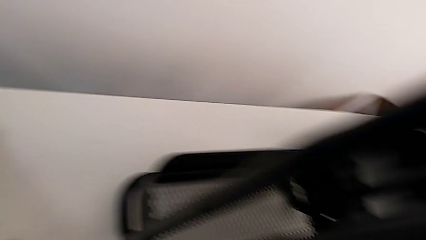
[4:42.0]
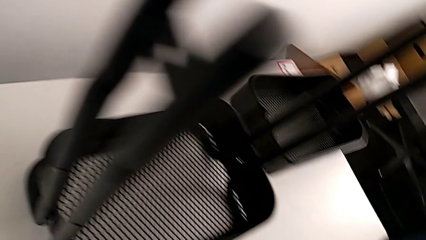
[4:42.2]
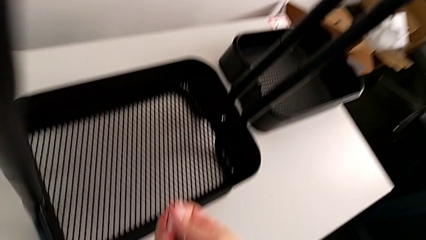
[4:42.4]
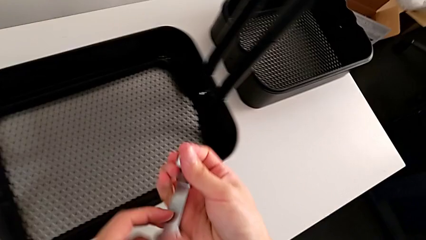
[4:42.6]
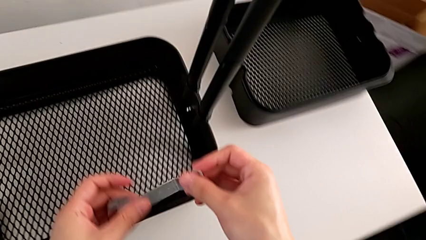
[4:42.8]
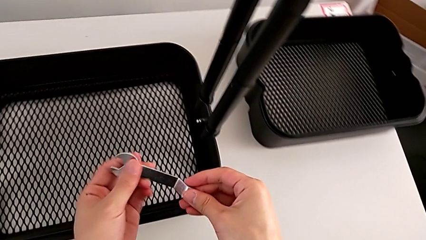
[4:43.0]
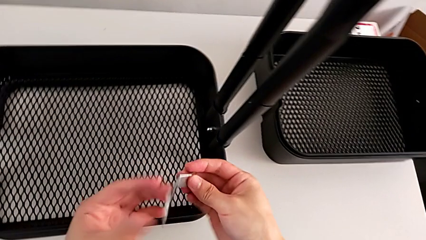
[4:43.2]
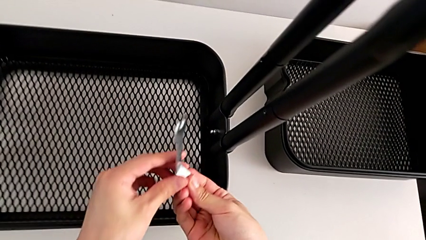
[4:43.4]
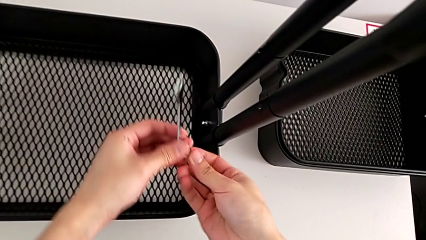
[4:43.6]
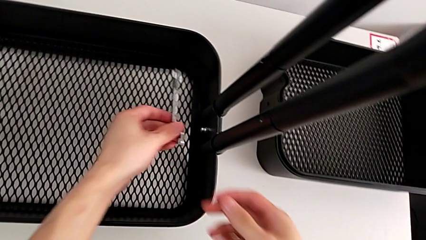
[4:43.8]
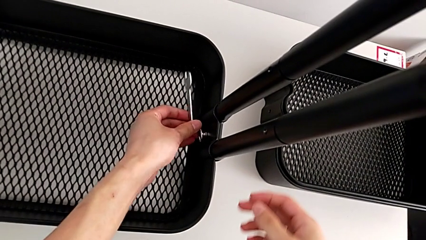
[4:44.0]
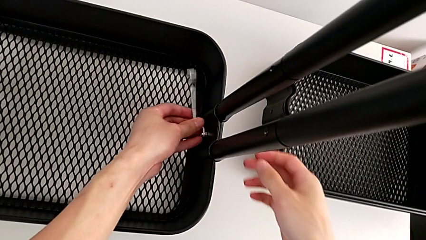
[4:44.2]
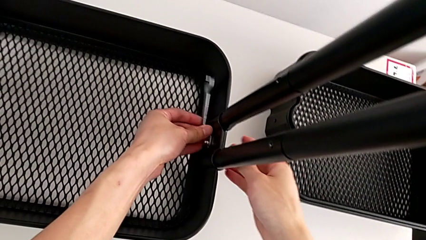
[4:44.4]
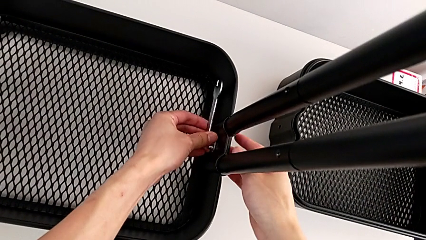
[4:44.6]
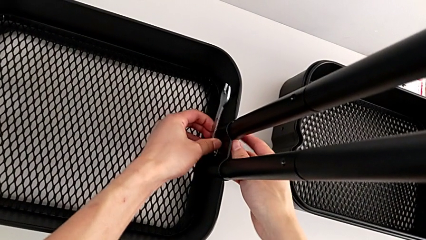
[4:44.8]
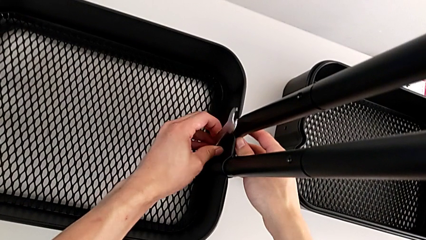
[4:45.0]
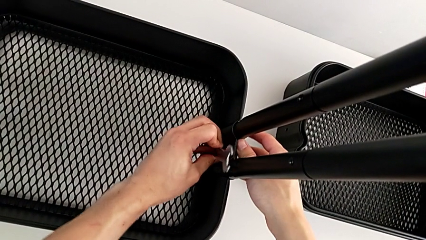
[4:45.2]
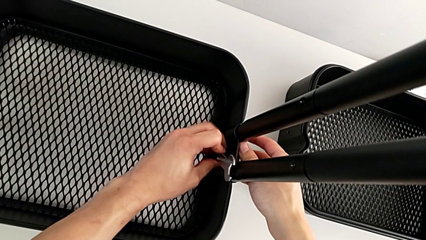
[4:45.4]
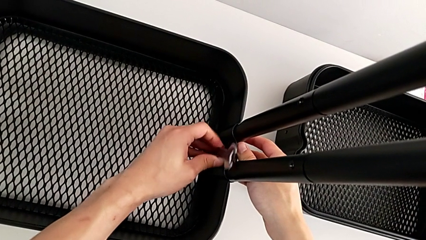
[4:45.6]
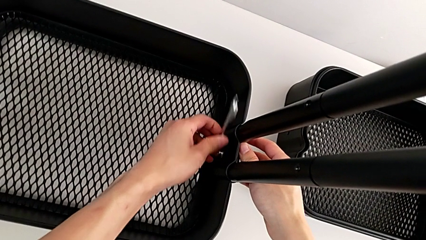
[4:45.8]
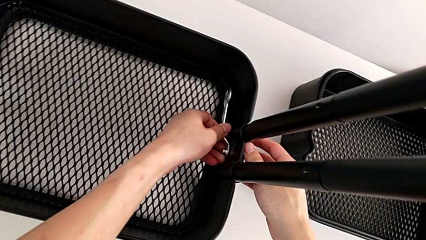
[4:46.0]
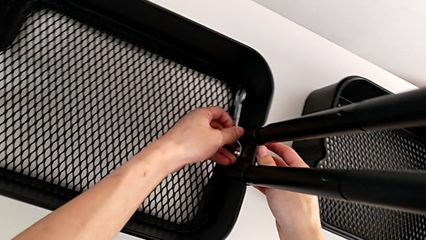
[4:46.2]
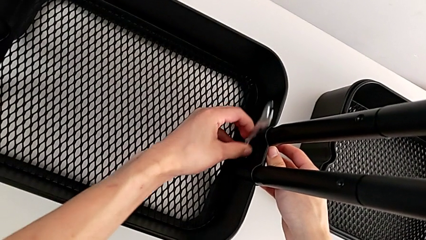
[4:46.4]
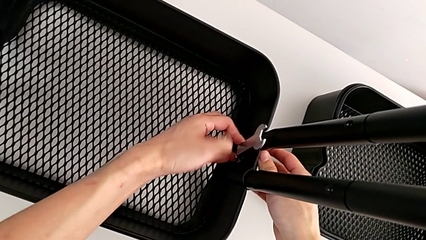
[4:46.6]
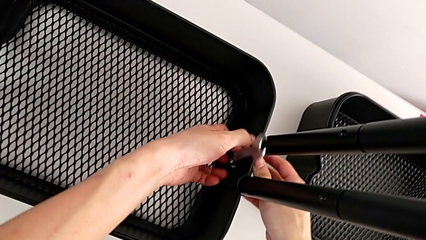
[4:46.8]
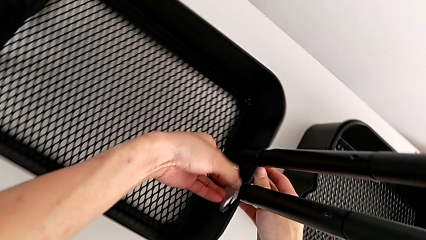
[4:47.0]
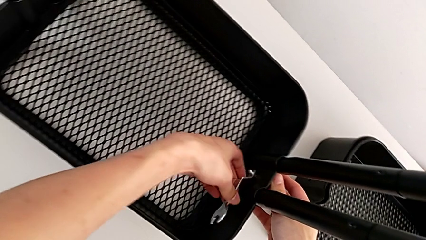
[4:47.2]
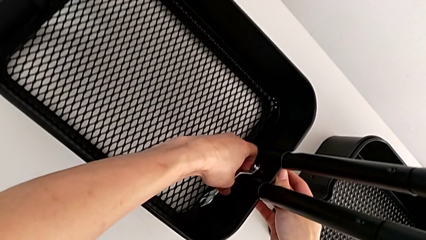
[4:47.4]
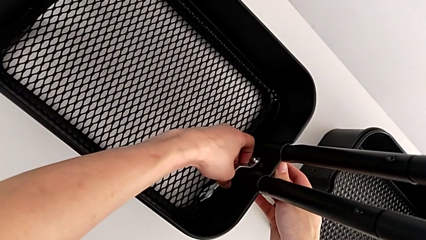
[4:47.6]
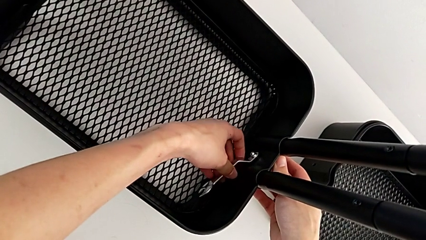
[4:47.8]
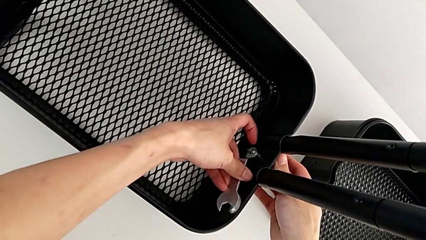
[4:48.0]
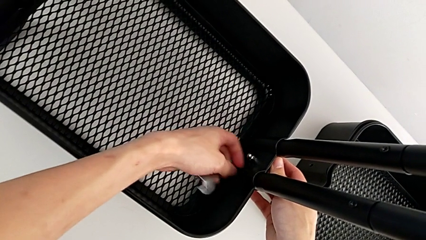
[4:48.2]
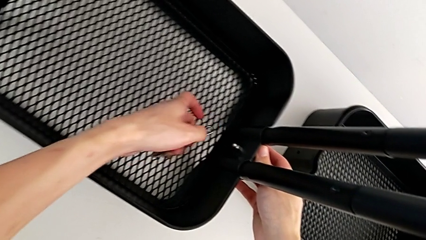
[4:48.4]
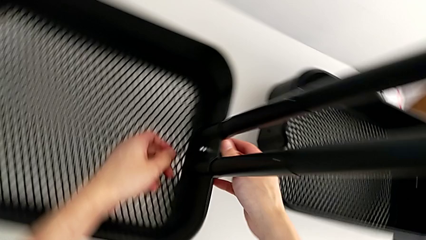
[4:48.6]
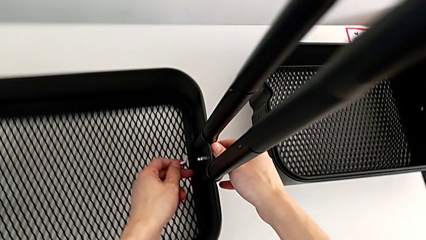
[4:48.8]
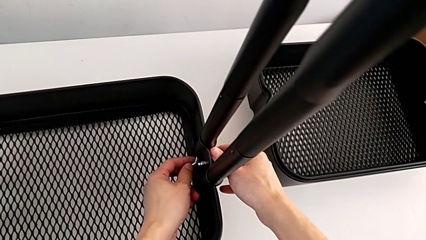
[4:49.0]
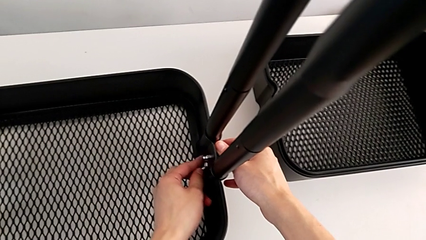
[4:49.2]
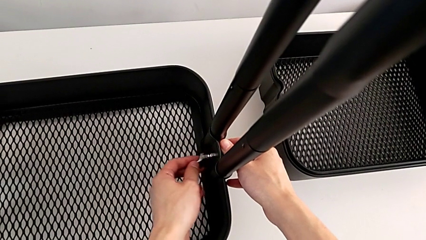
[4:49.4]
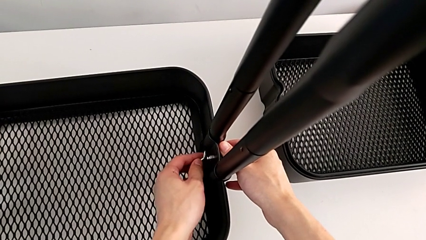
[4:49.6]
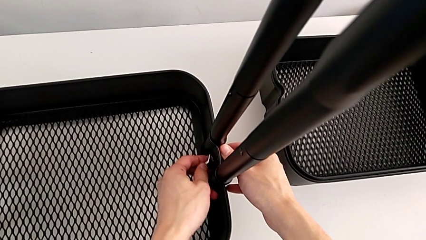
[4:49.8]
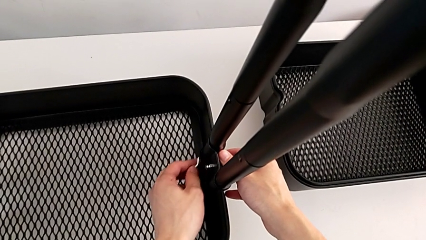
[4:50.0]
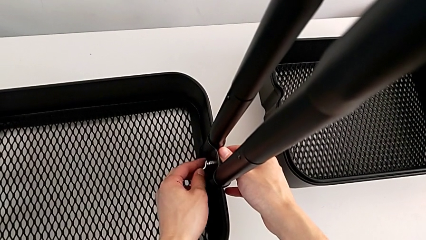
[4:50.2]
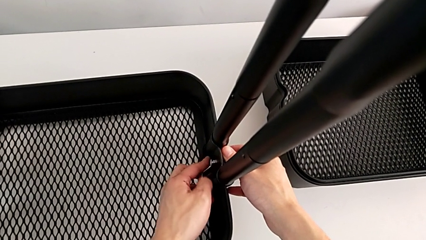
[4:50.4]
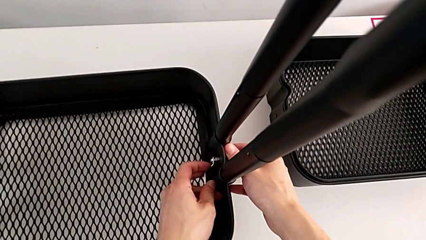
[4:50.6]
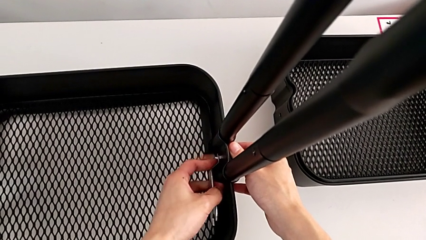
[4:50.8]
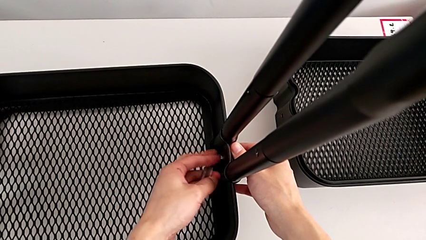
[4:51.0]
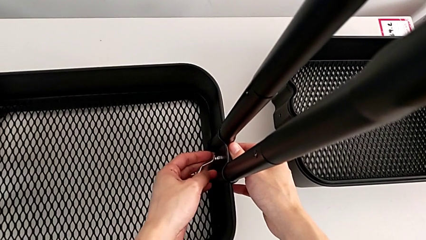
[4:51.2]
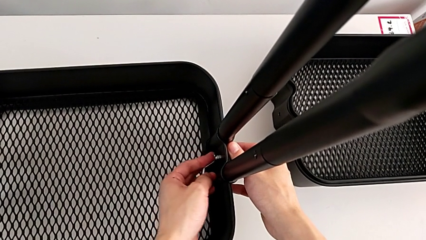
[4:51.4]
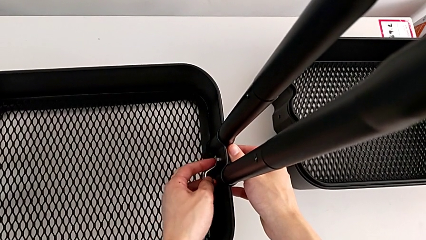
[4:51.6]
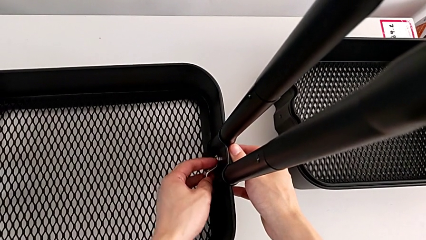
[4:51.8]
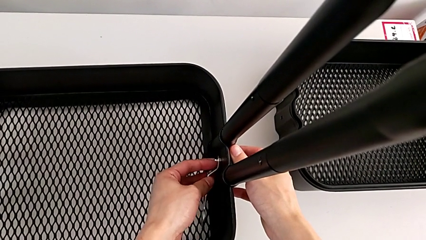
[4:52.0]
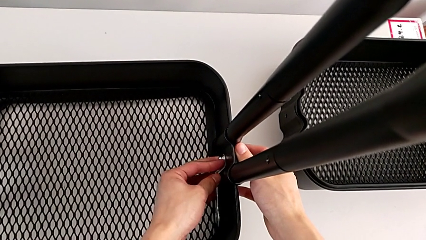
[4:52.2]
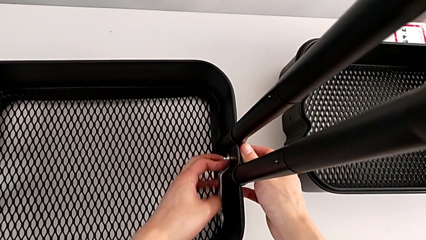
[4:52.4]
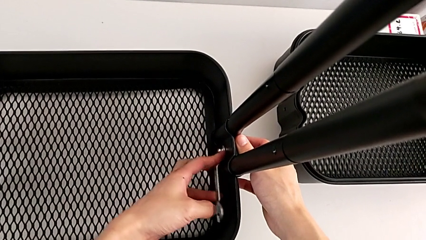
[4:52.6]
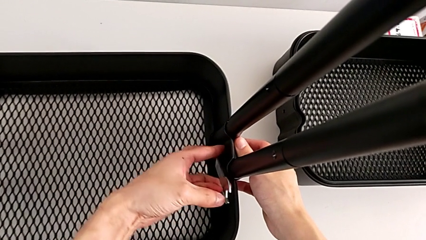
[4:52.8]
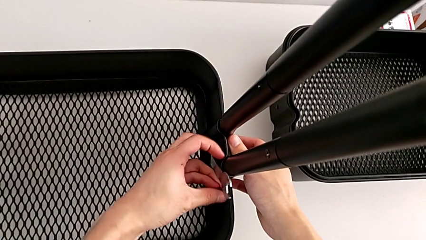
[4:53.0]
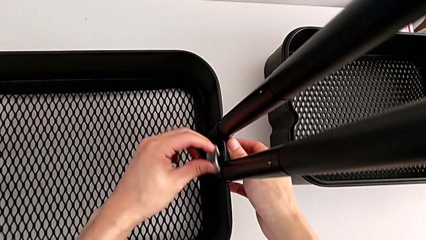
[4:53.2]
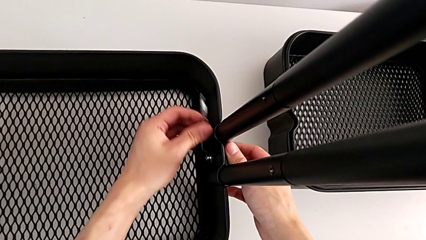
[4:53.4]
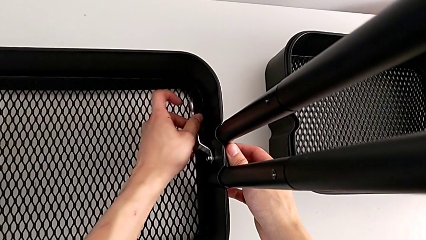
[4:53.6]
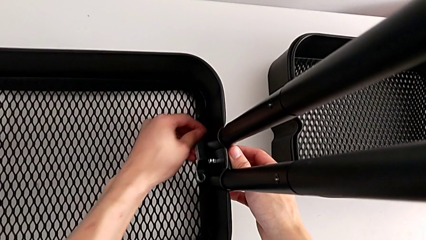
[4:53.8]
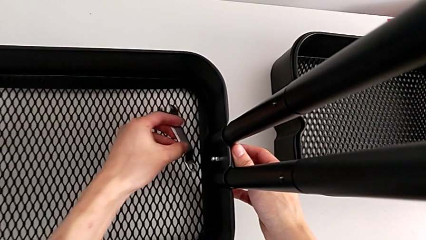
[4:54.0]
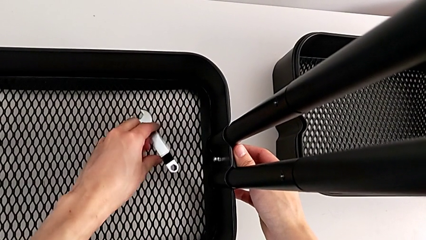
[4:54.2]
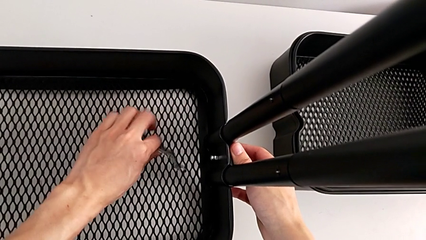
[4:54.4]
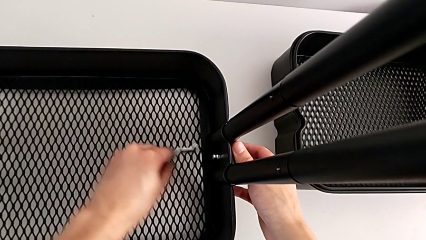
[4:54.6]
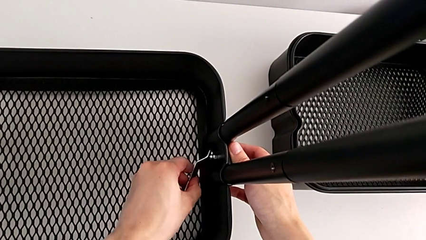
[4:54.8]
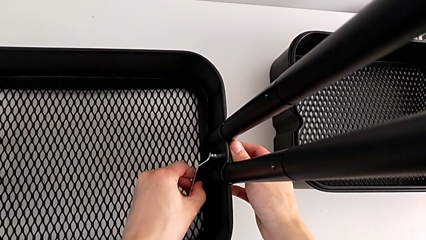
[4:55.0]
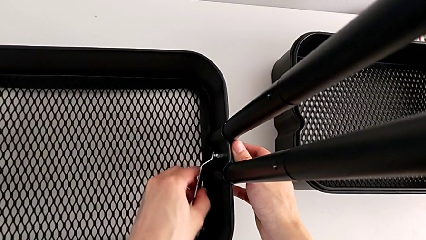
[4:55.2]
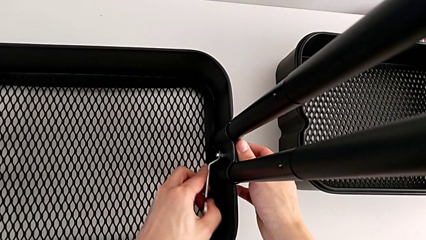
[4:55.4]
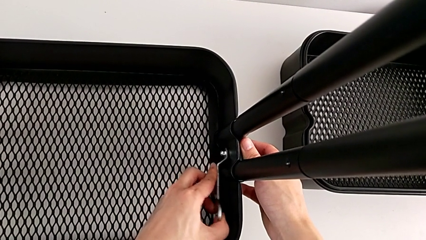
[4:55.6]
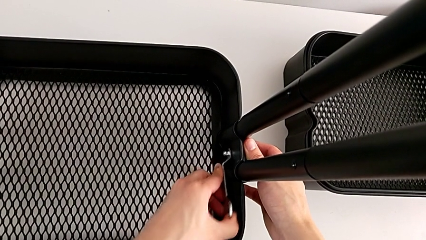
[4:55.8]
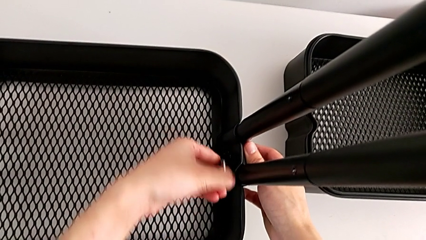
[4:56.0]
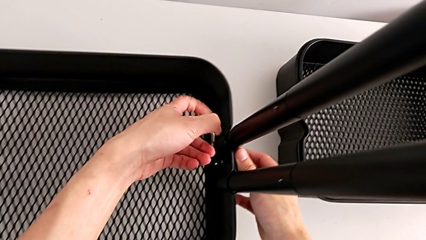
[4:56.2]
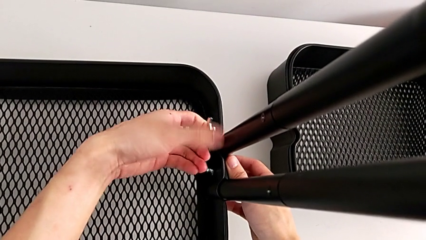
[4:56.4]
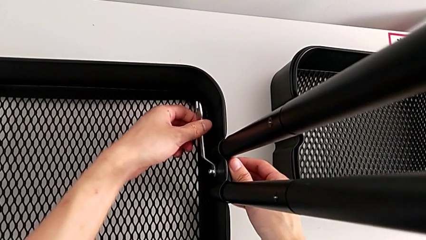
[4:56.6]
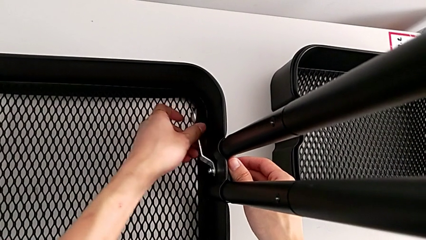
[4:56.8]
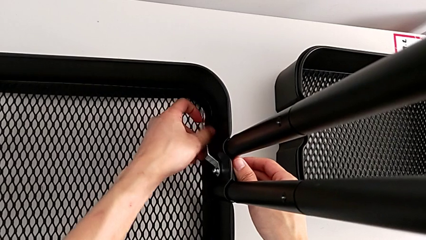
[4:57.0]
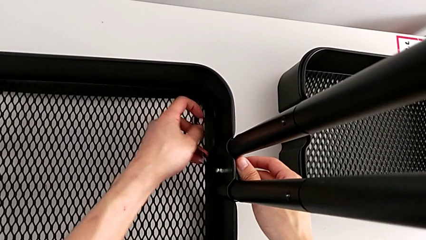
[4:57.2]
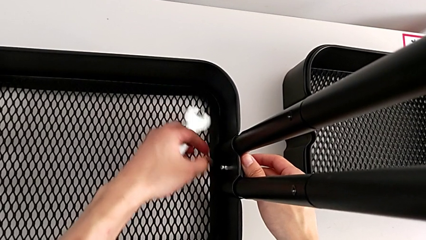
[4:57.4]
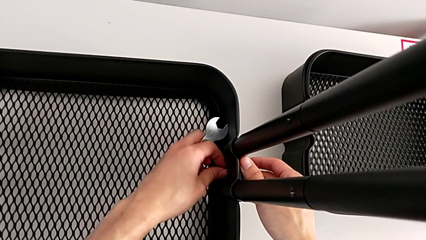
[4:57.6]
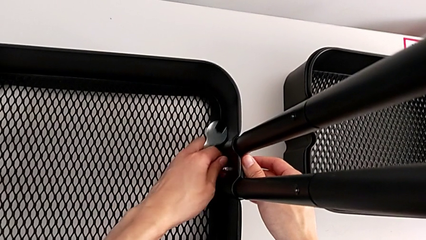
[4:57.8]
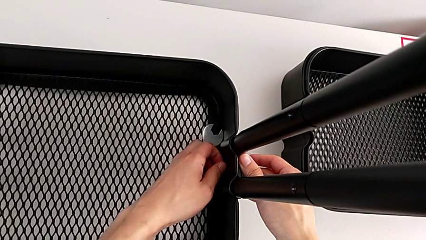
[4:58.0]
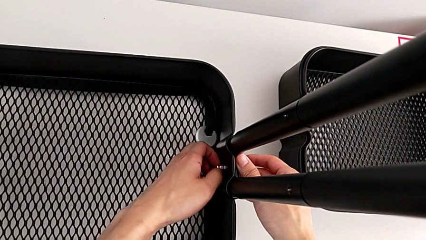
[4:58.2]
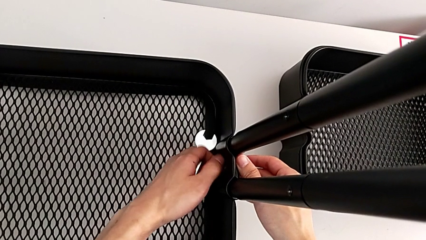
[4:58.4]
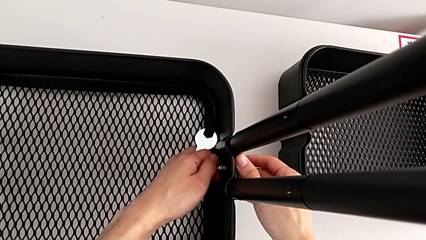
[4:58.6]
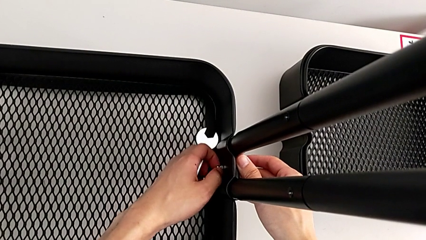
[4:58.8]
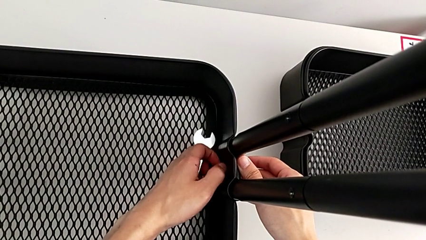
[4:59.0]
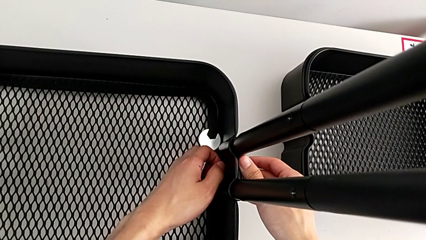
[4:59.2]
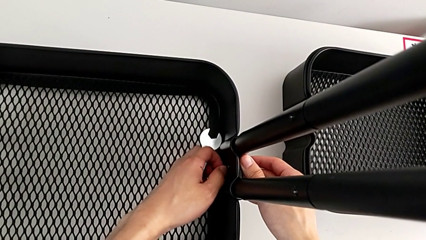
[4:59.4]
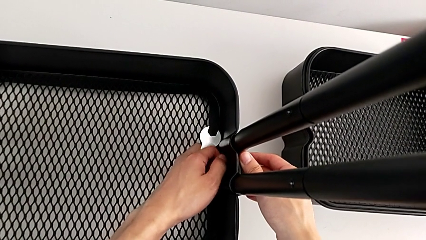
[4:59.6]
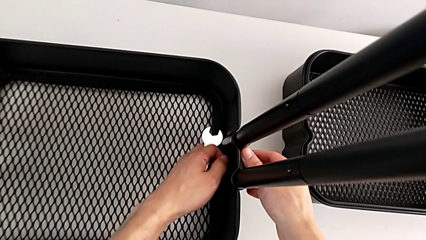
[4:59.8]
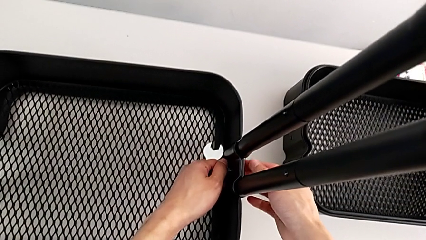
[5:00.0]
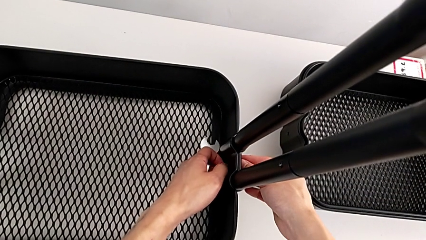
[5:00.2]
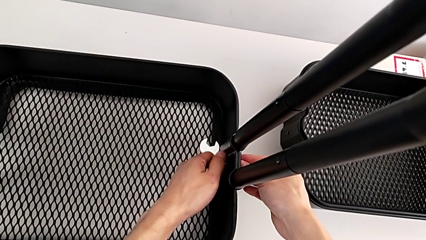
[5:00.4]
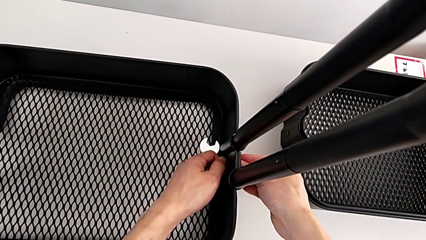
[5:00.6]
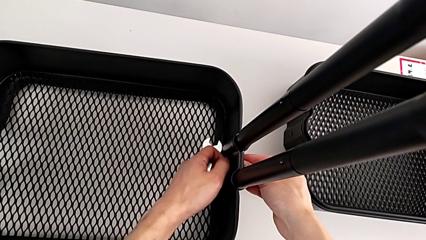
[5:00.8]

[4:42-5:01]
The camera wearer is disassembling the bottom grid tray. They approach the sixth hexagon cap nut, unscrew it and begin to unscrew it.
